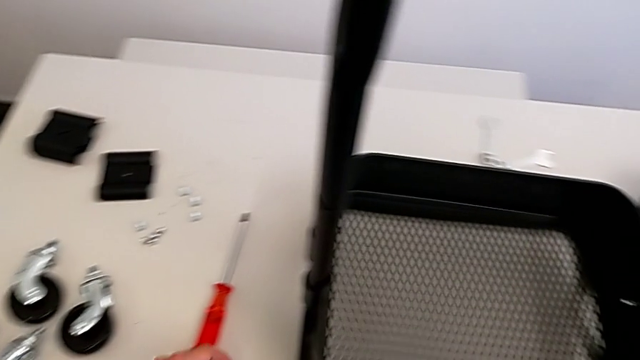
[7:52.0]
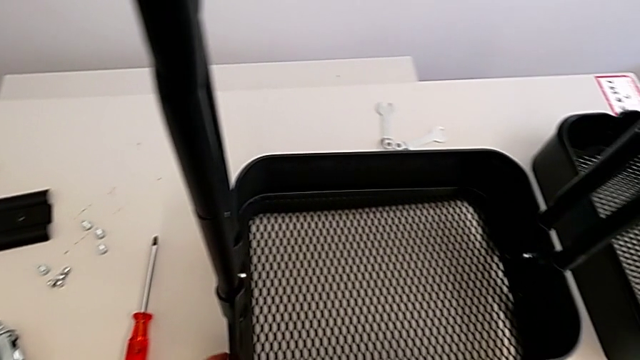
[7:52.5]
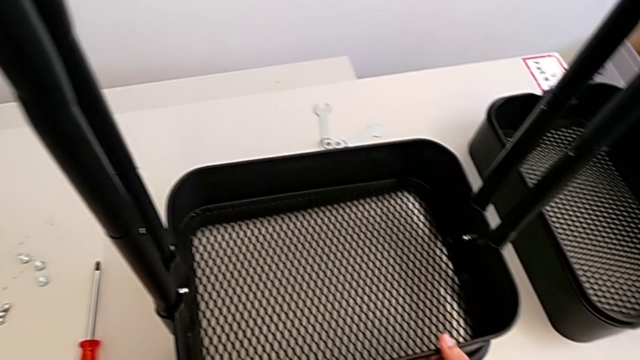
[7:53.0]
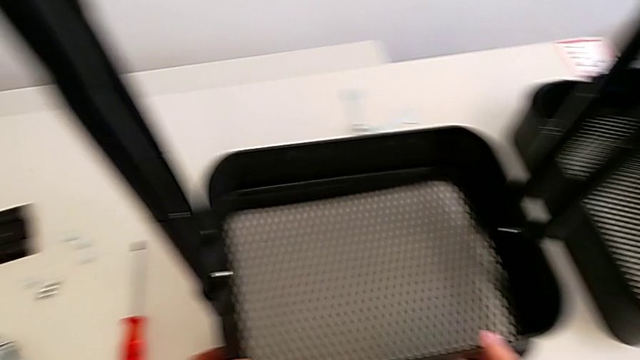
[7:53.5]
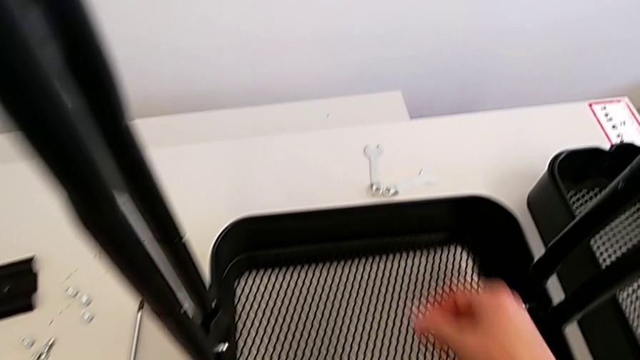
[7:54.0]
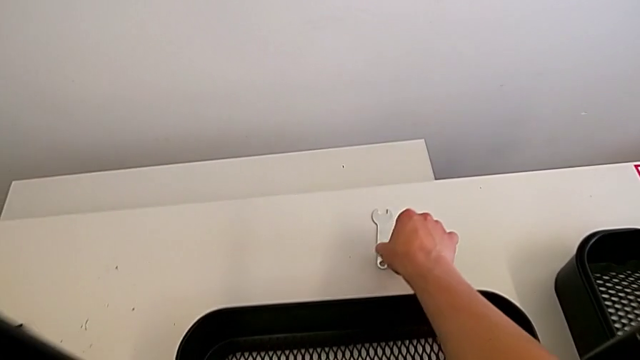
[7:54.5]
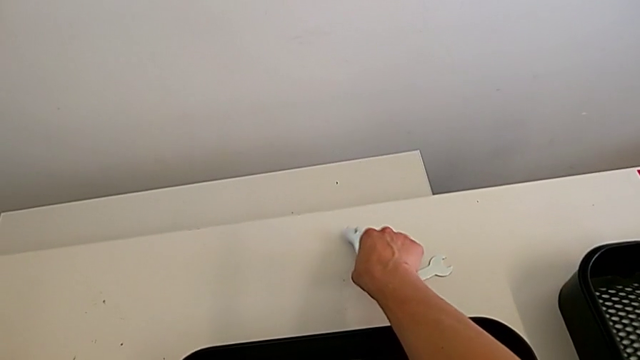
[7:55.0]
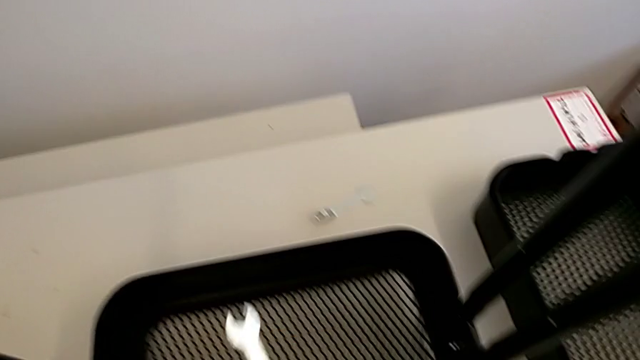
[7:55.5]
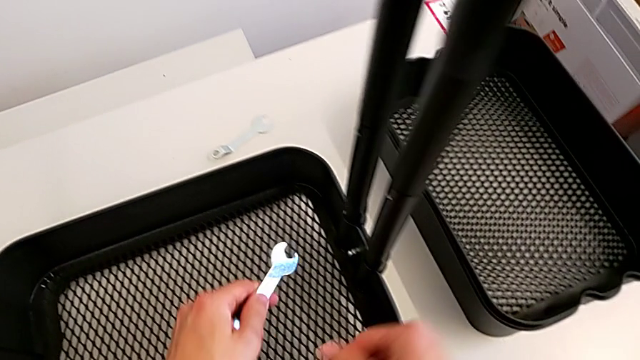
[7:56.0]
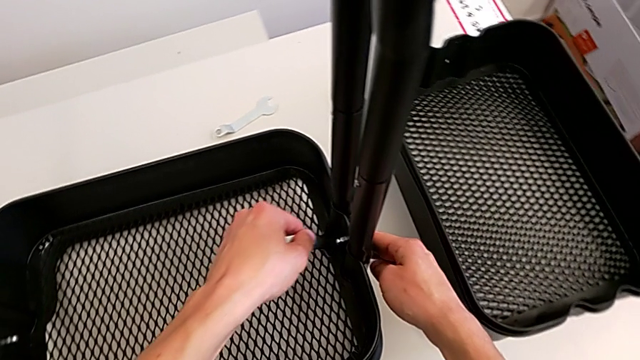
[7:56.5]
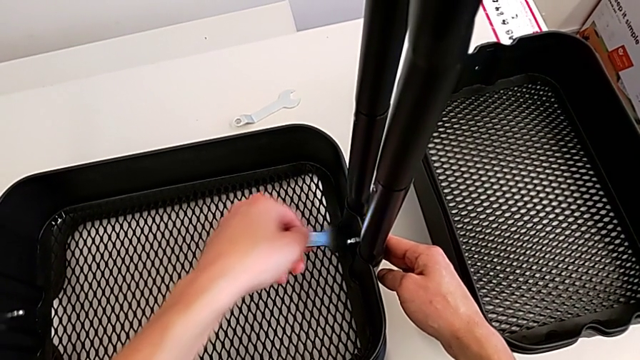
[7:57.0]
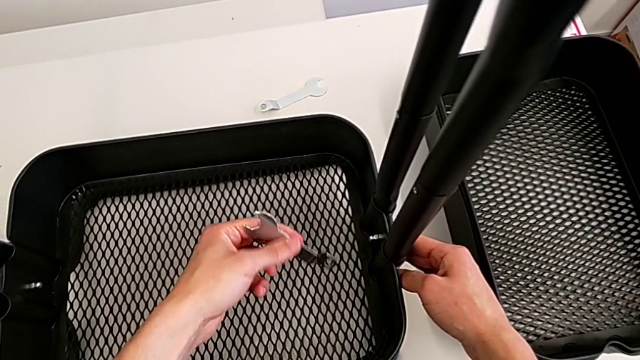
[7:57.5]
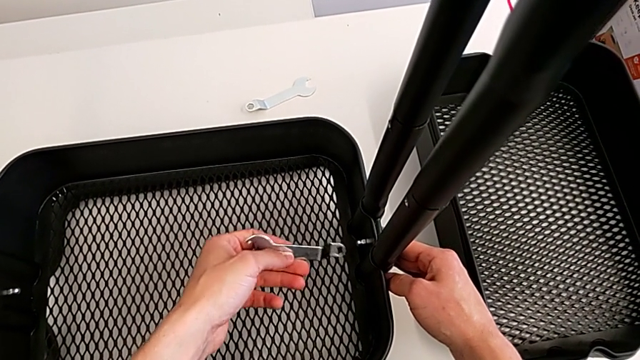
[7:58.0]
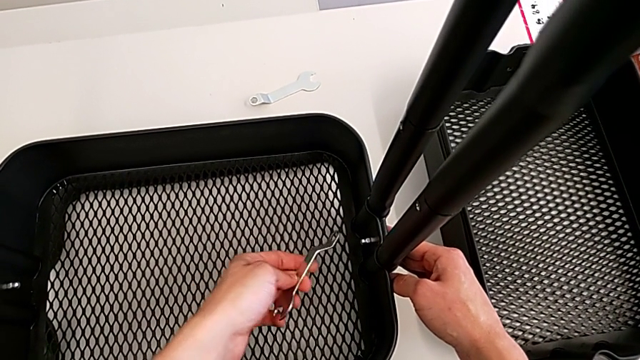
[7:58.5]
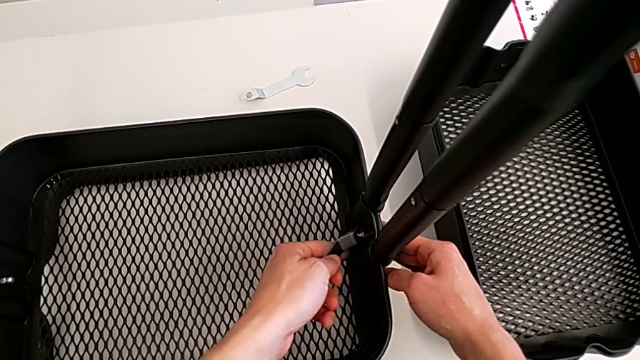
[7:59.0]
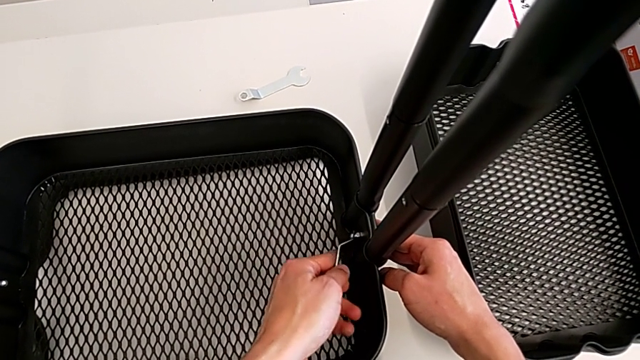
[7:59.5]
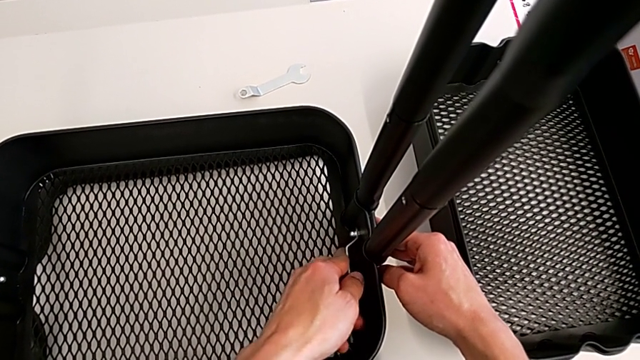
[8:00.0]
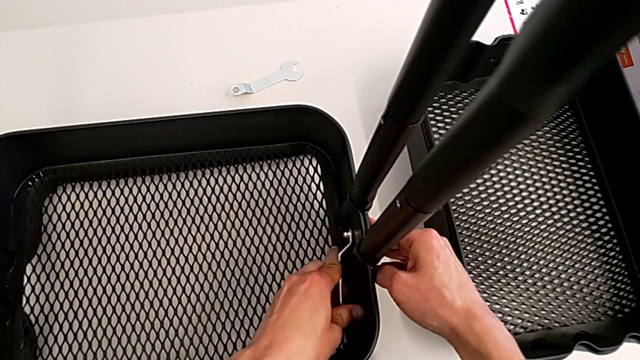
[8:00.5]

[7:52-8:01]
The camera wearer is assembling the bottom tray. They grab the spanner wrench and insert it.

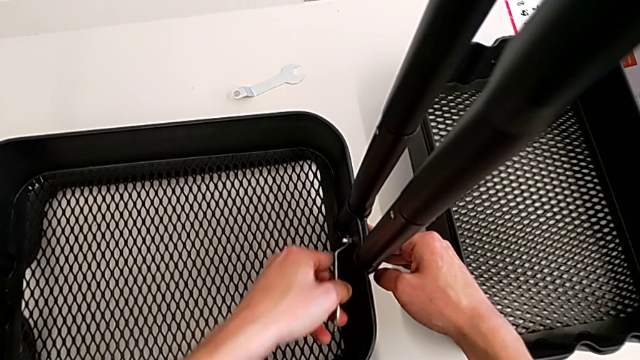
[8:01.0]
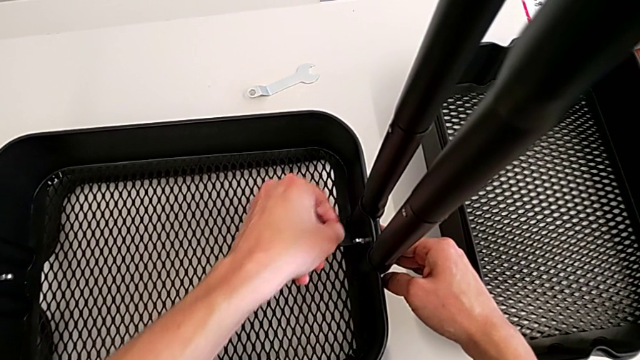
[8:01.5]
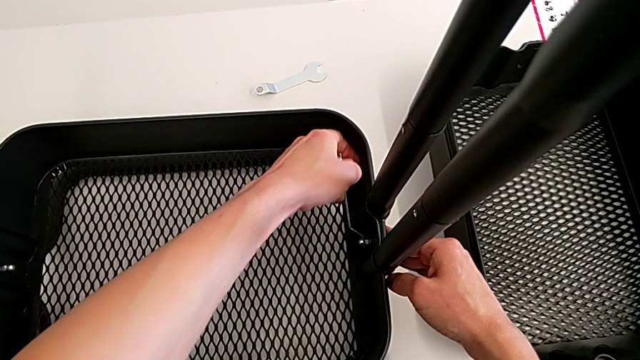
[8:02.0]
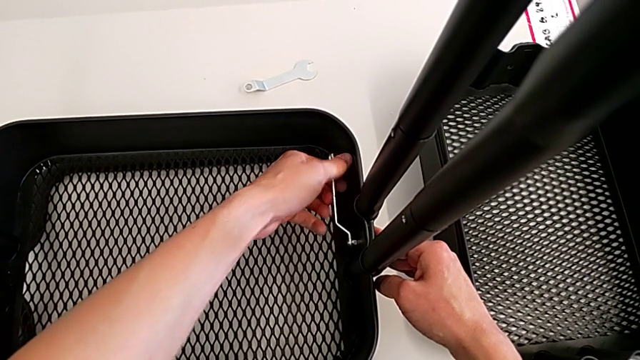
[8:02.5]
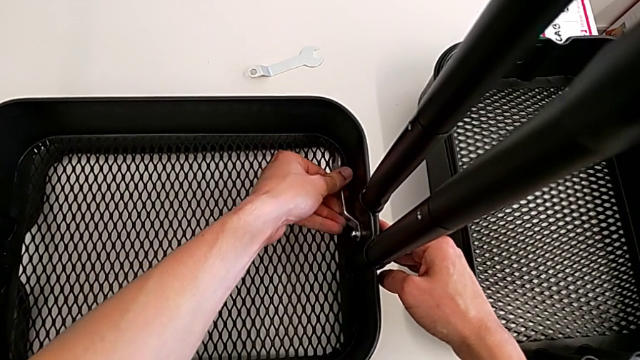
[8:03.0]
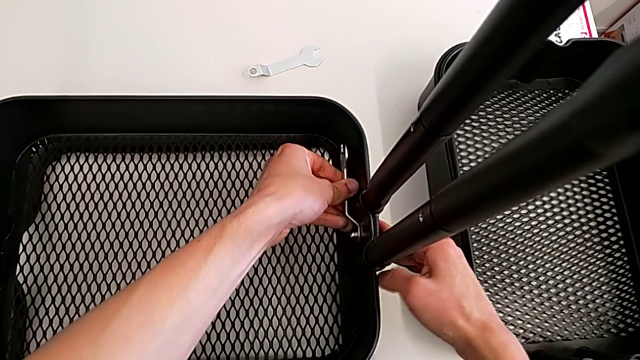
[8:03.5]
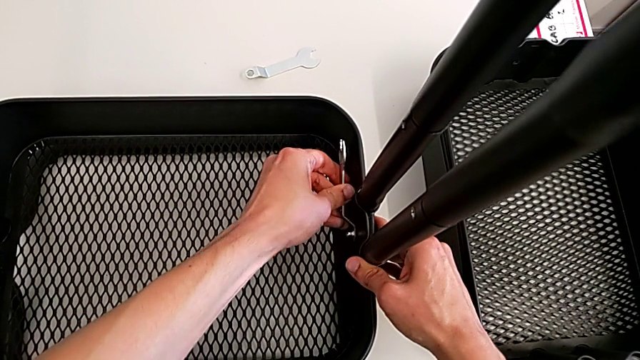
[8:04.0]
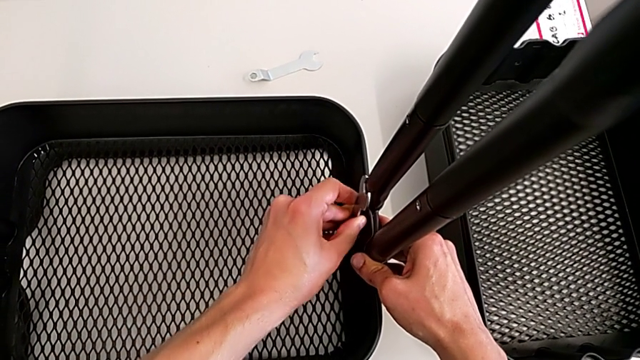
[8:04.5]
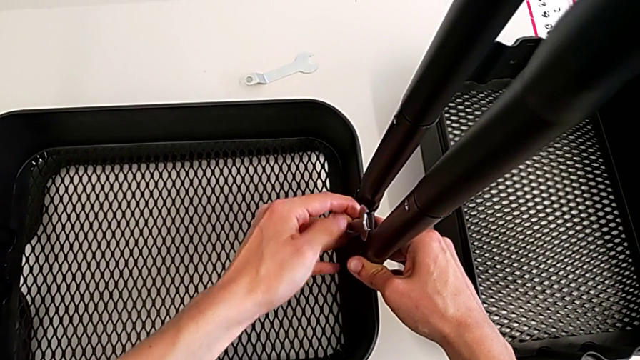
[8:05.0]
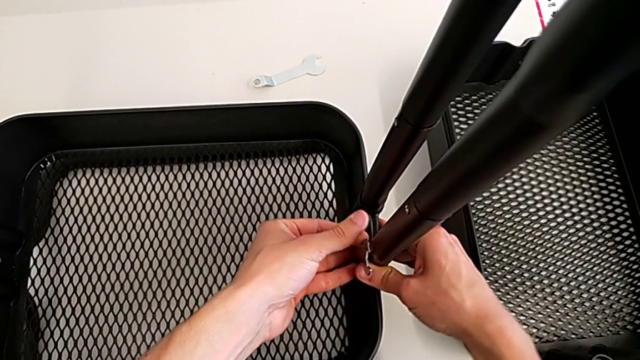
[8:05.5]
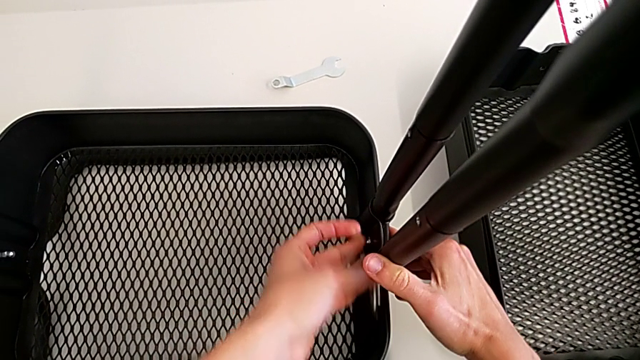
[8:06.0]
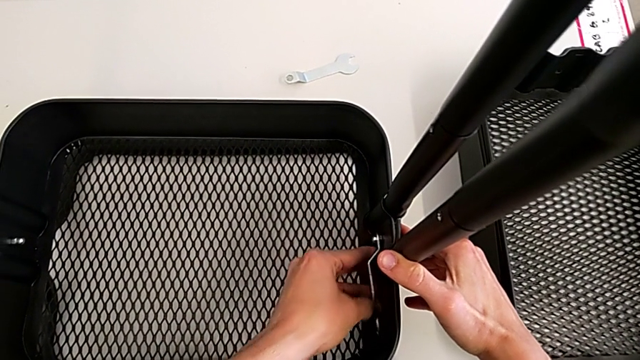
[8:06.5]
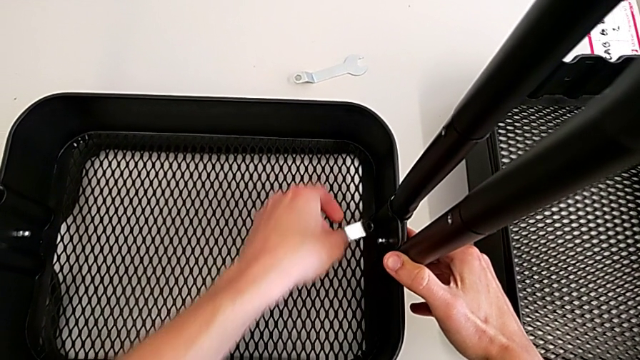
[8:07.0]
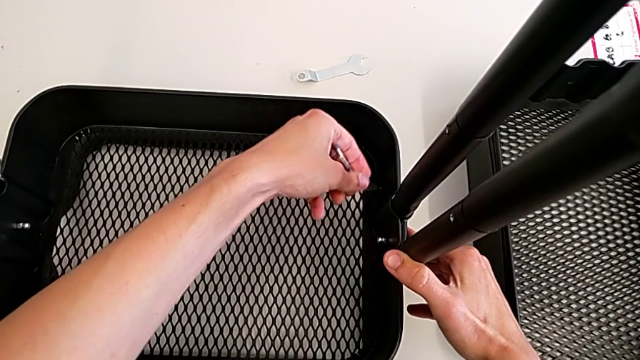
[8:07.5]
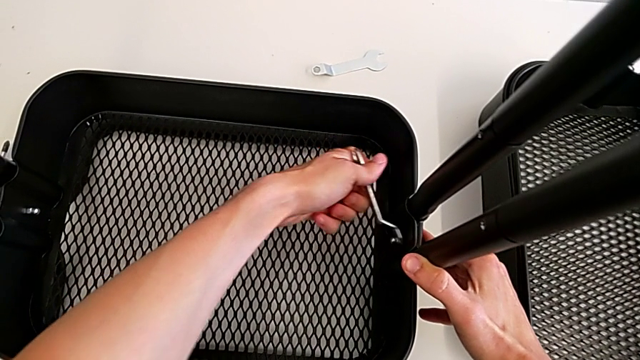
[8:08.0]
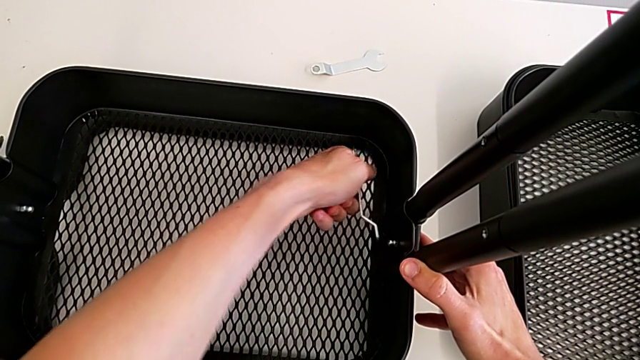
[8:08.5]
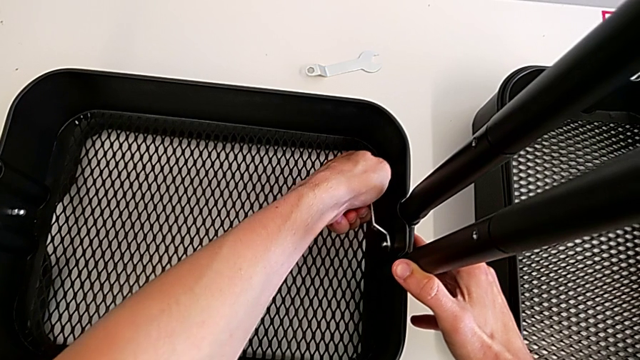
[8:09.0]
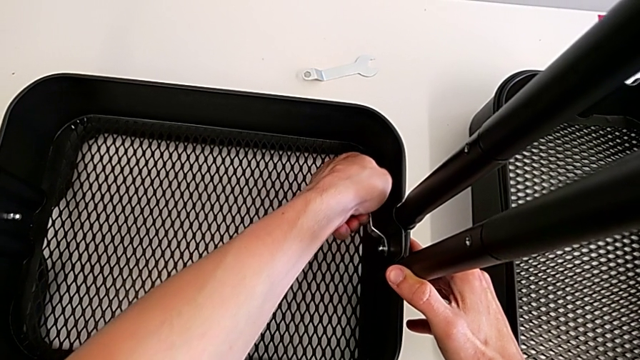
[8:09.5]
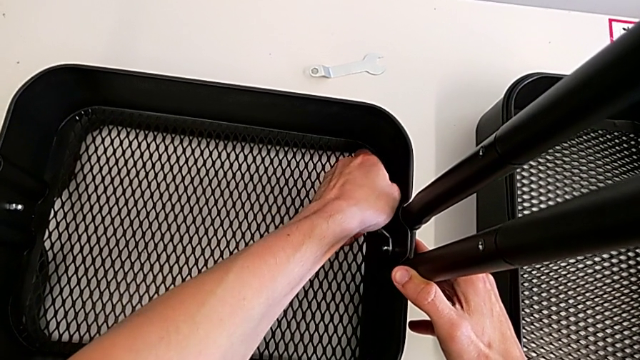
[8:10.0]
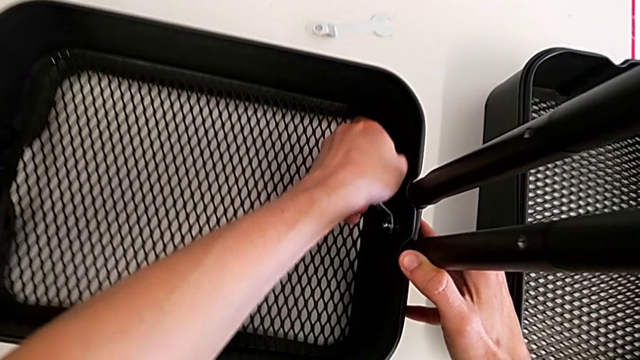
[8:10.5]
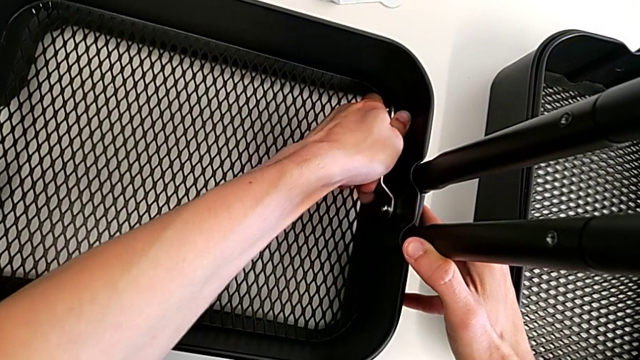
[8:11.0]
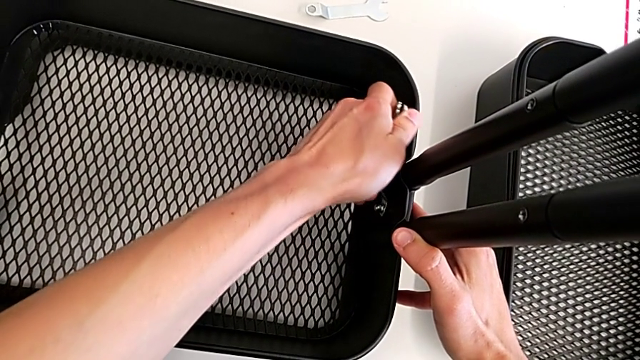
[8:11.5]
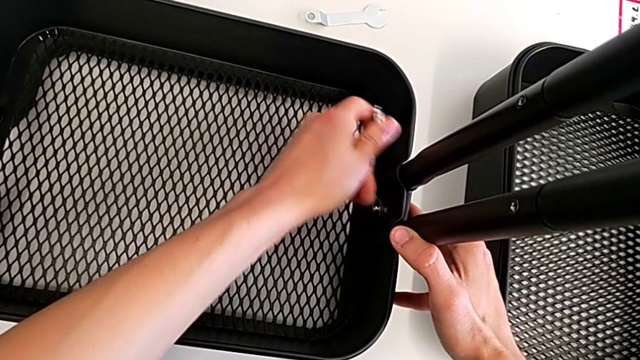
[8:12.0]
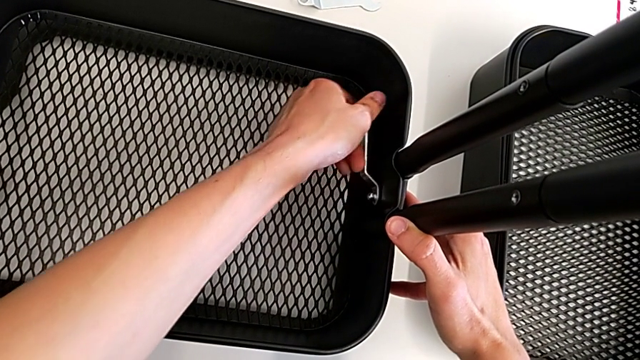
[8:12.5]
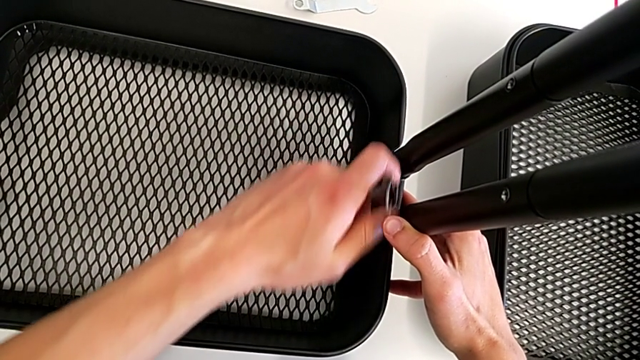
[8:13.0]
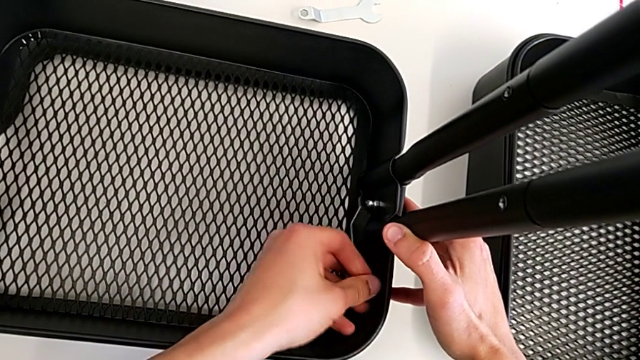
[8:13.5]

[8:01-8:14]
The camera wearer is assembling the bottom tray. They keep screwing the bolt.
